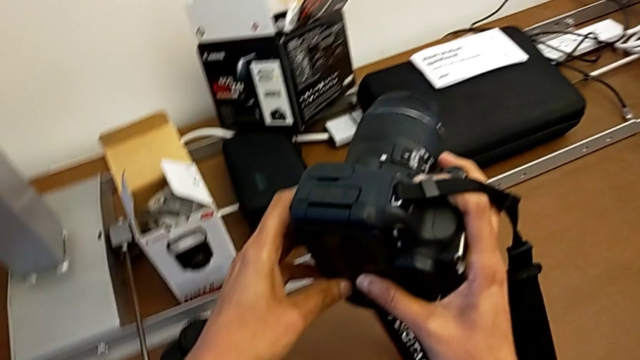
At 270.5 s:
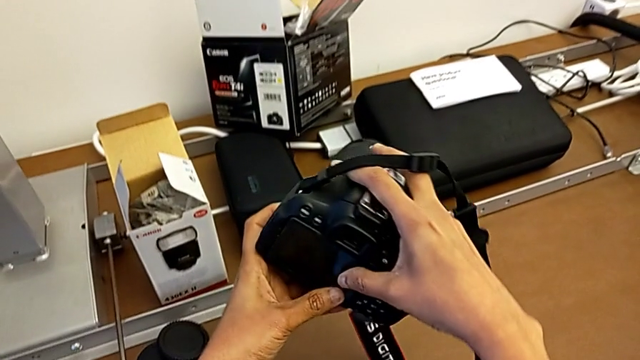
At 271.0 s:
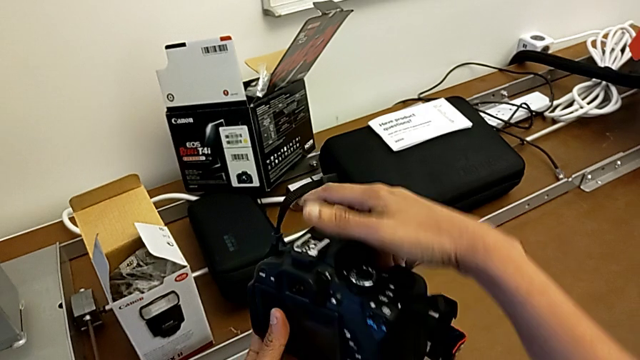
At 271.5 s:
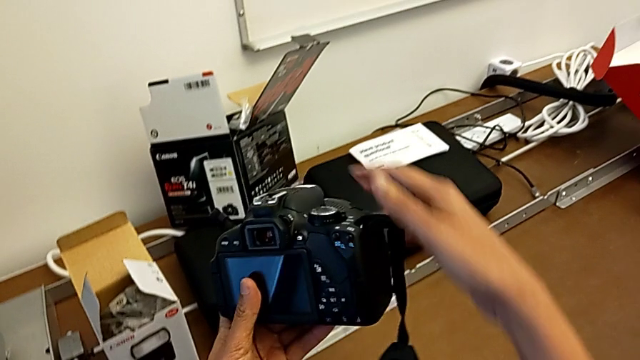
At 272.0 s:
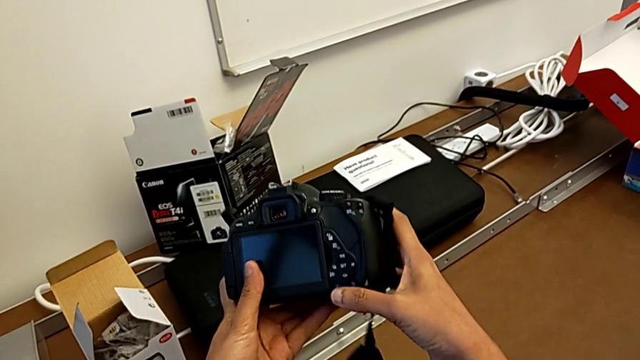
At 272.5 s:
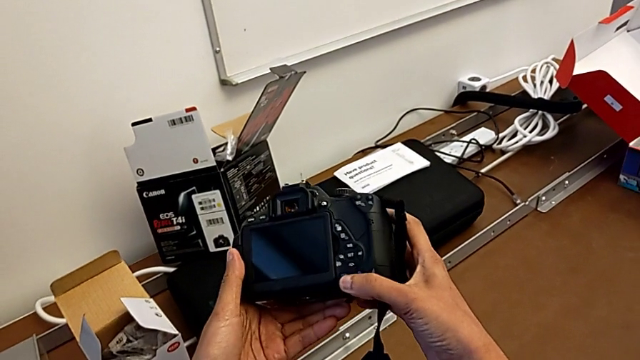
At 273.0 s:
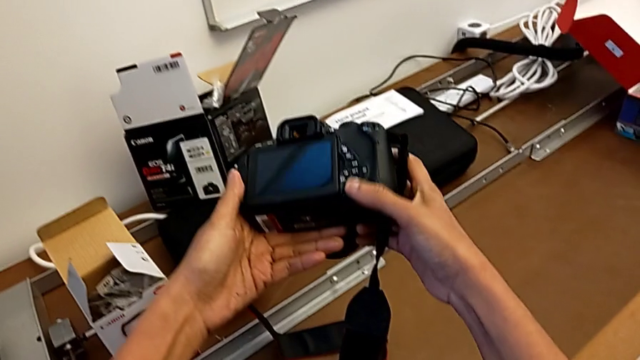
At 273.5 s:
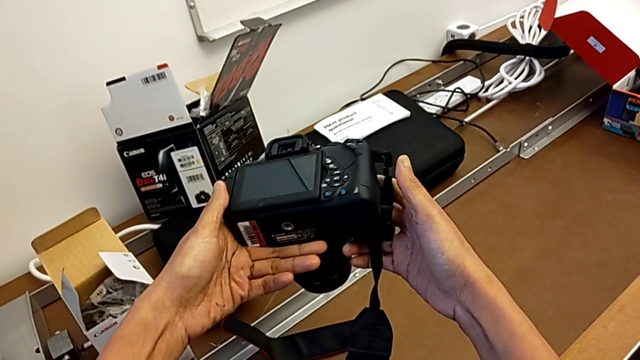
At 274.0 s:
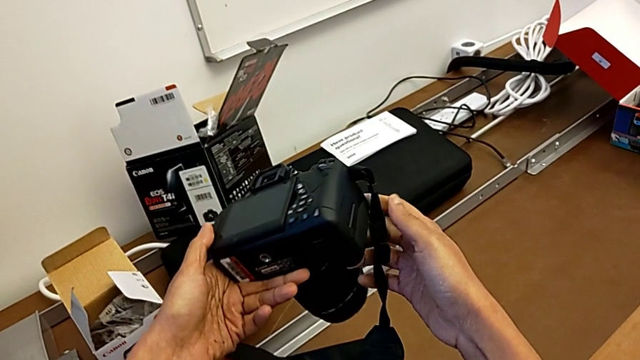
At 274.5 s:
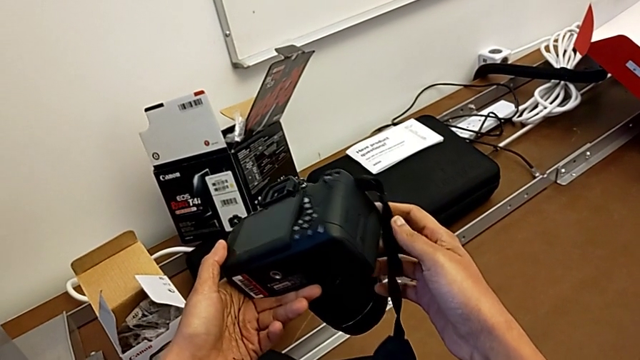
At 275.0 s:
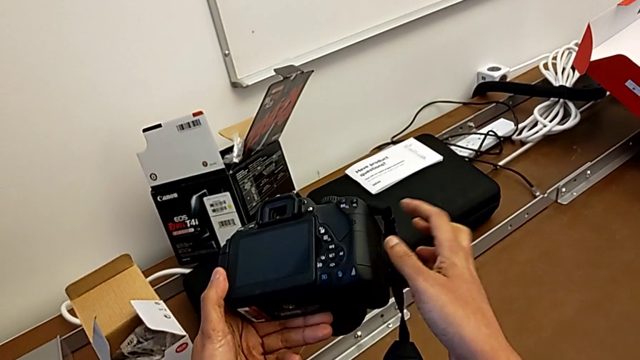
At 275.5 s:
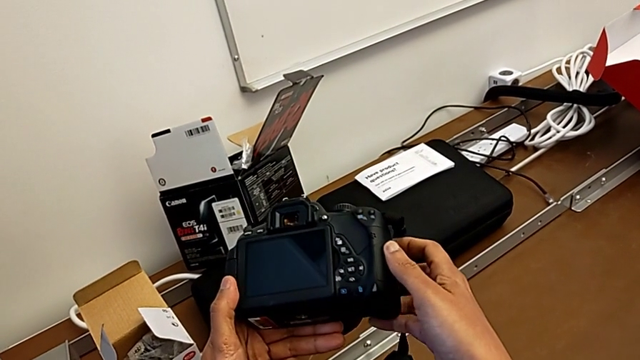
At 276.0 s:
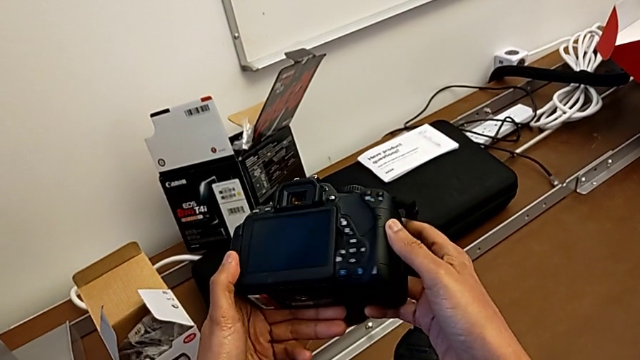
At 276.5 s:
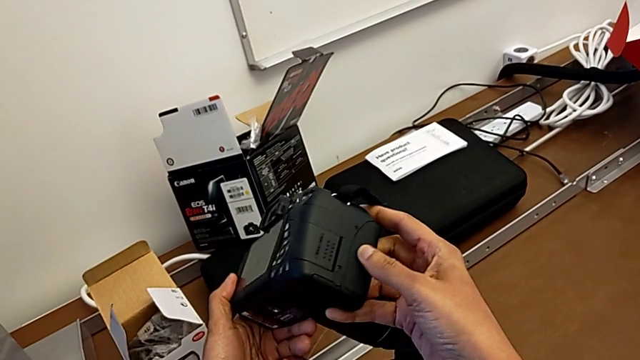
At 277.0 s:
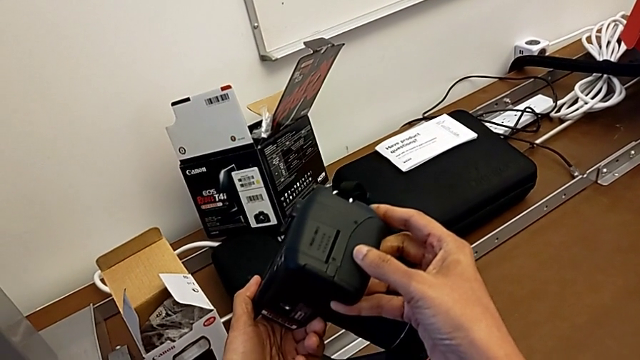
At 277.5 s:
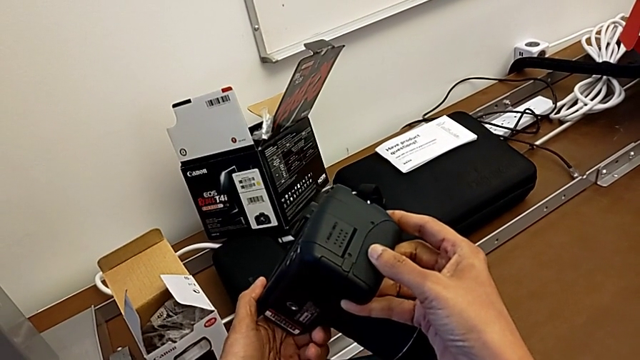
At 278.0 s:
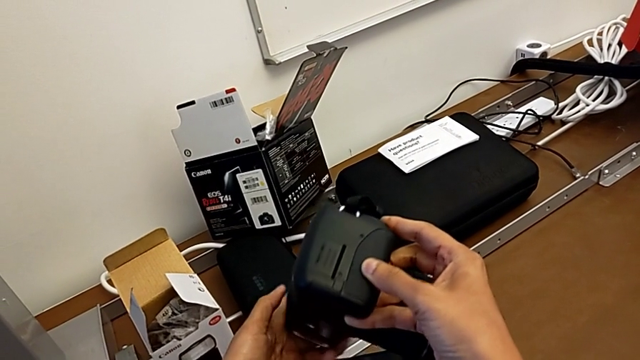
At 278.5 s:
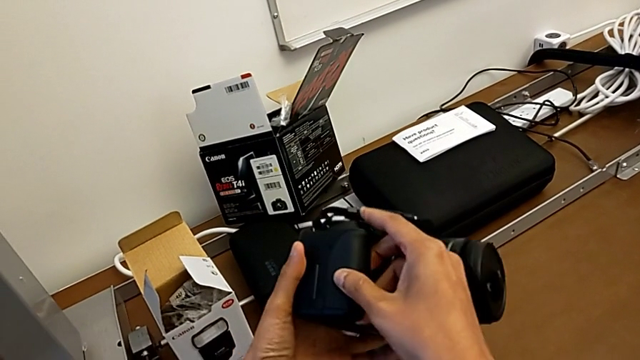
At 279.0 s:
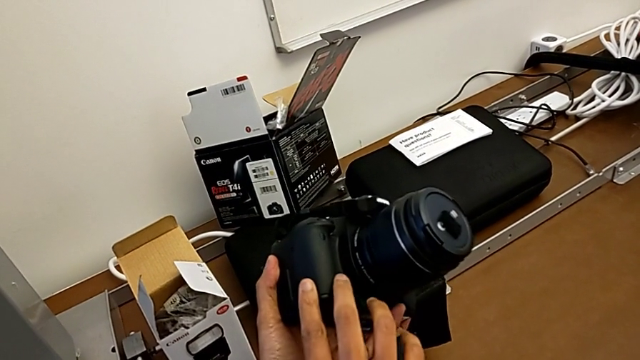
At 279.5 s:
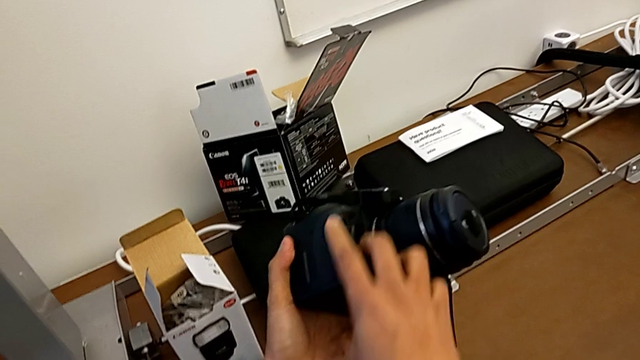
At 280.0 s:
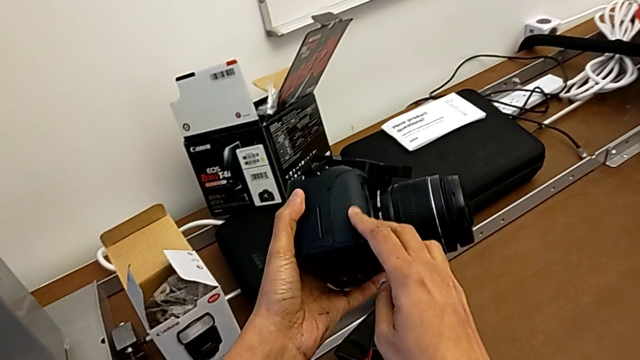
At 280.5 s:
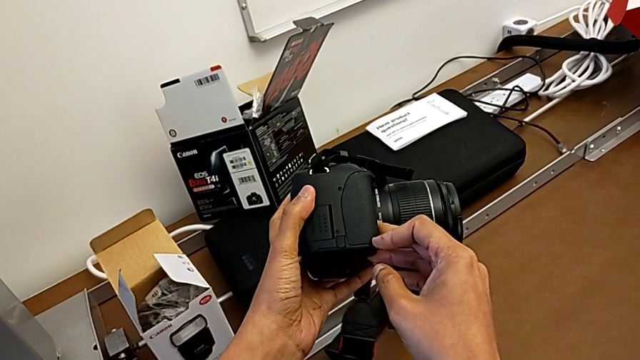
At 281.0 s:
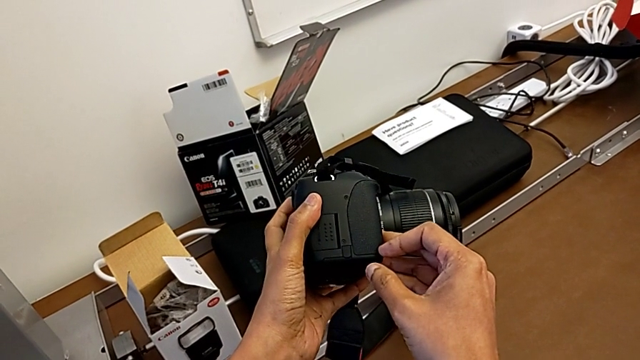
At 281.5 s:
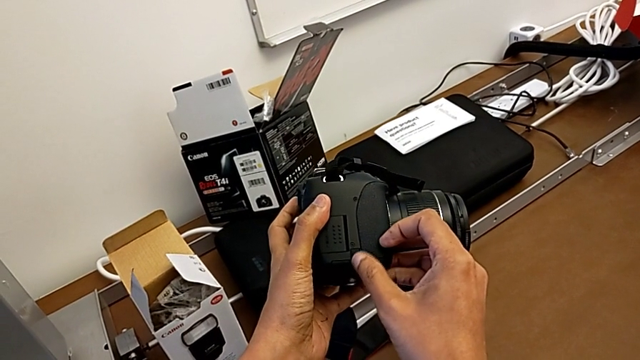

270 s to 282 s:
The camera wearer is changing the SD card. They keep inspecting the DSLR and wrongly touch it, pressing the wrong place.

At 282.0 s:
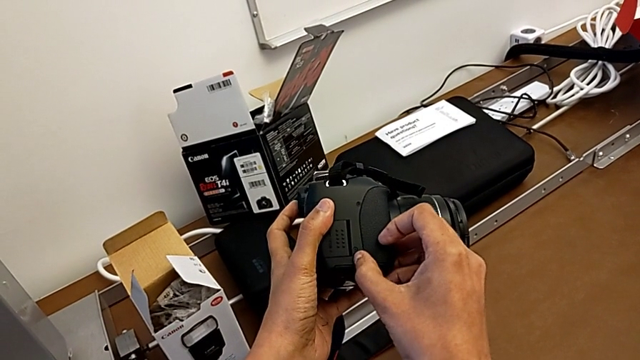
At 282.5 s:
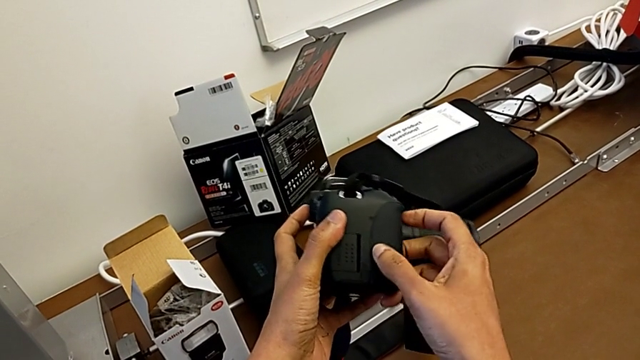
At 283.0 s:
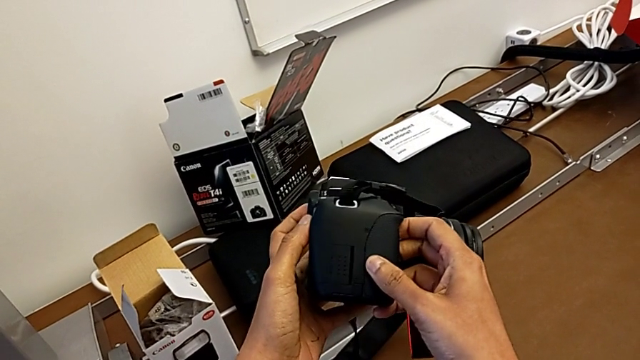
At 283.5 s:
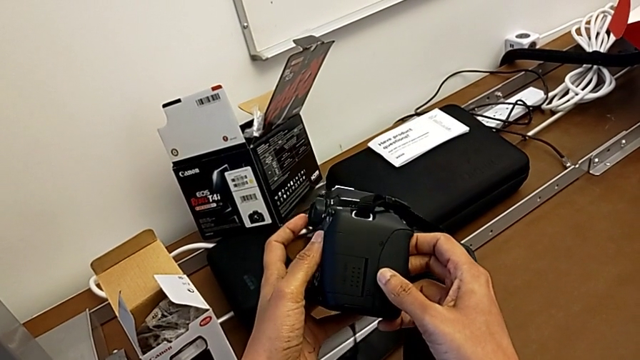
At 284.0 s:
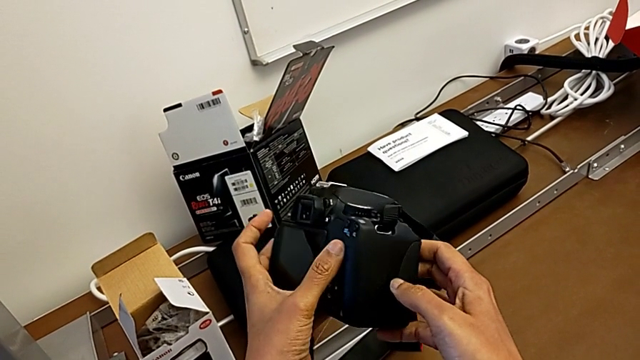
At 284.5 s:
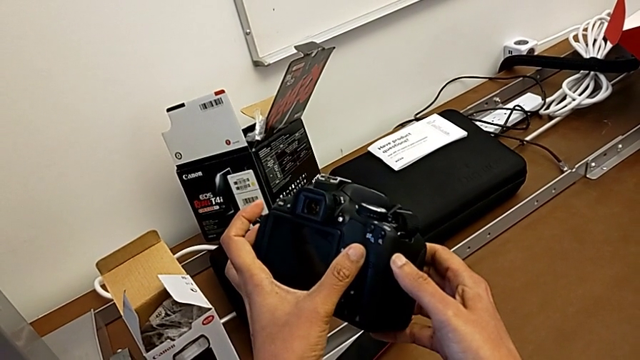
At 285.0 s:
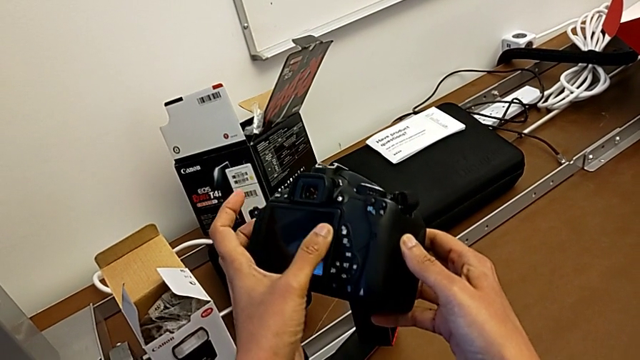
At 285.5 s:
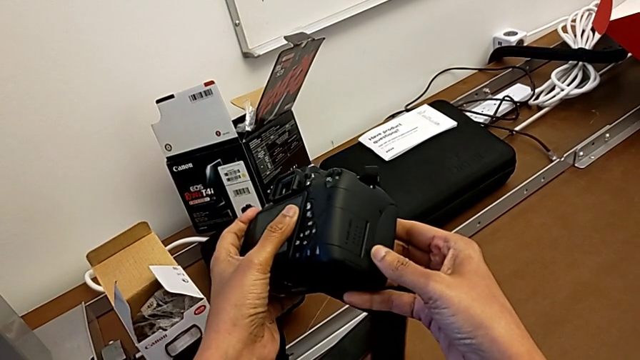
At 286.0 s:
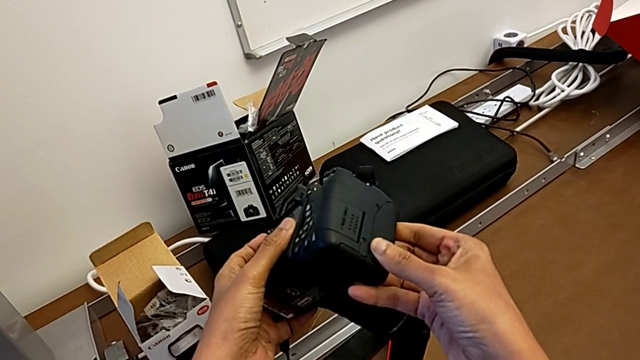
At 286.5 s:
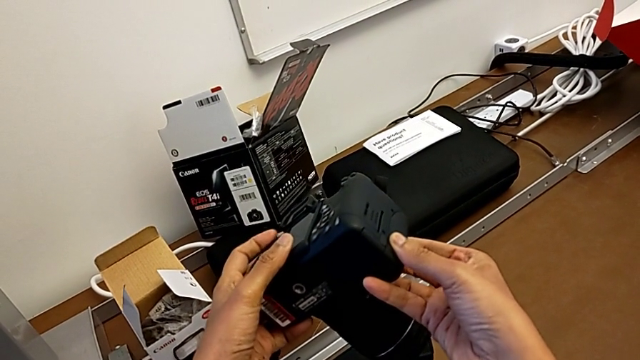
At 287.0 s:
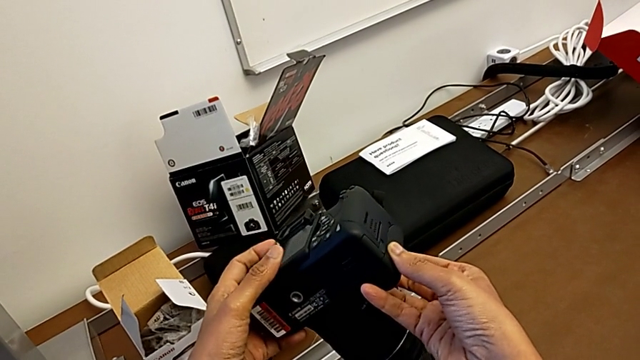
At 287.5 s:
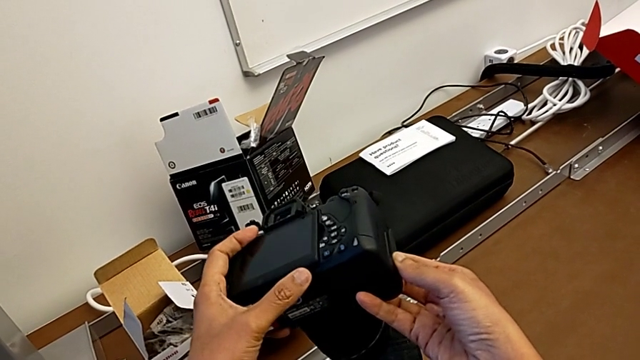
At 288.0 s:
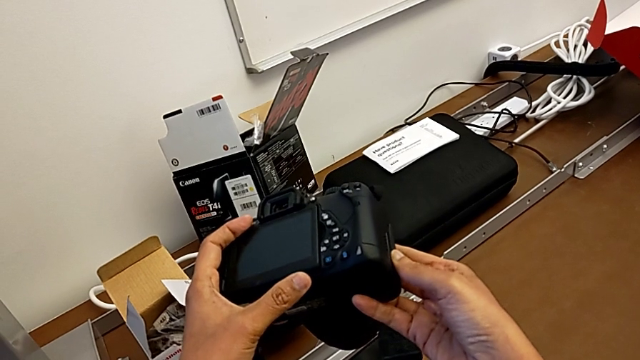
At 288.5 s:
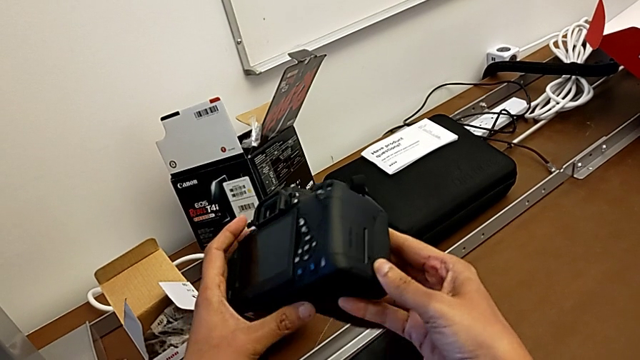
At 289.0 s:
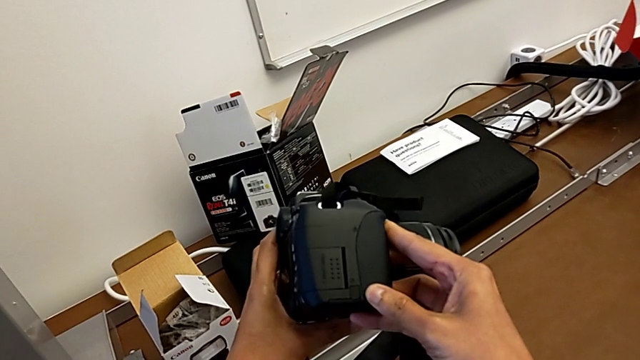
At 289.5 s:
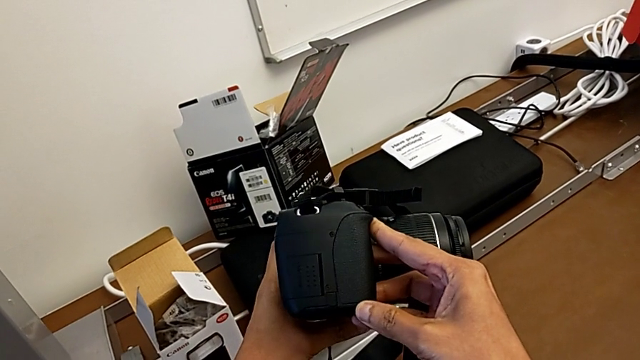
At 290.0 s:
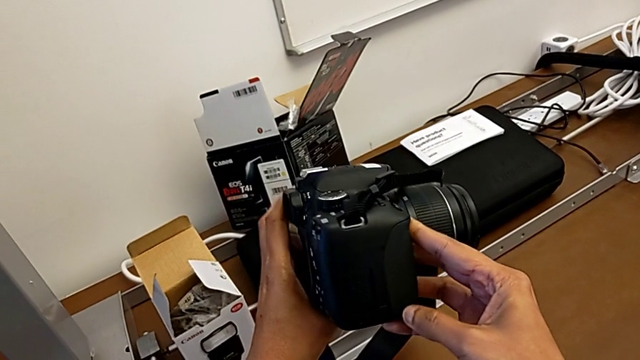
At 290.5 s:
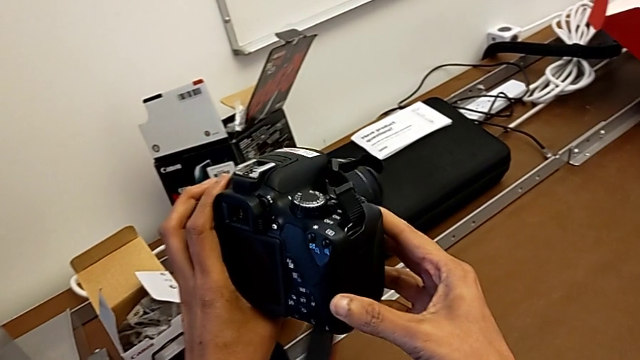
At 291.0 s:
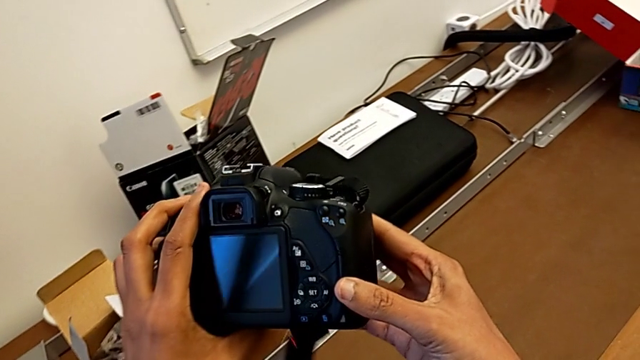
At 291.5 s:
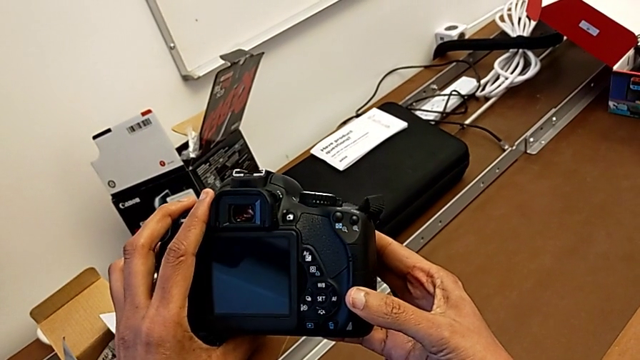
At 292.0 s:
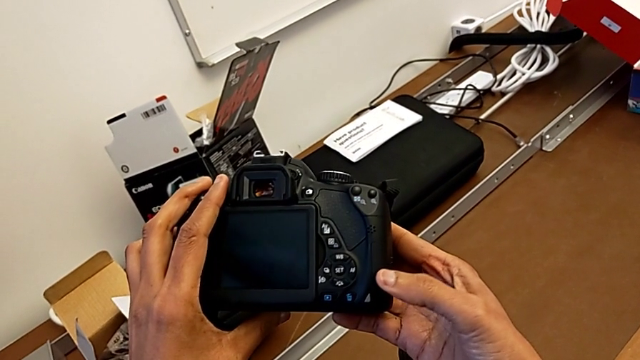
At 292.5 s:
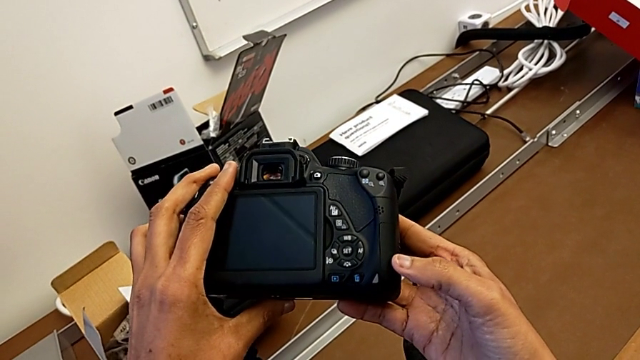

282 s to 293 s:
The camera wearer is changing the SD card. They inspect the DSLR and begin to rotate it.
